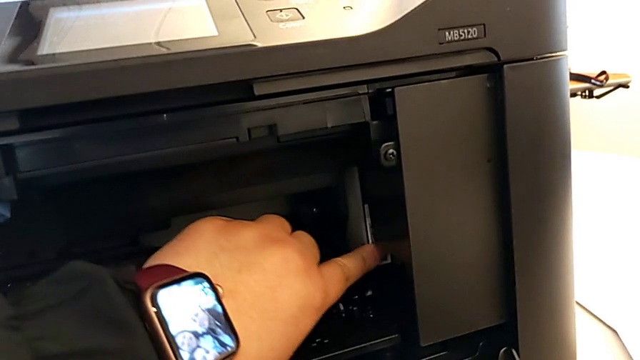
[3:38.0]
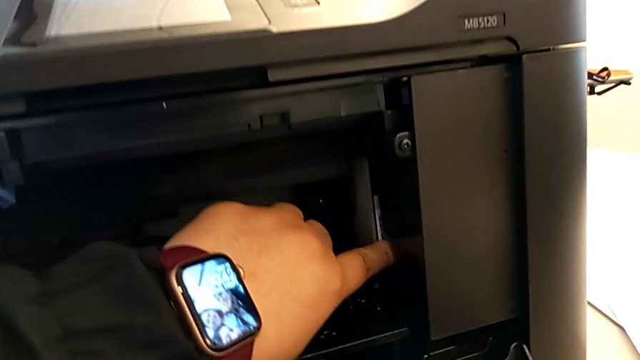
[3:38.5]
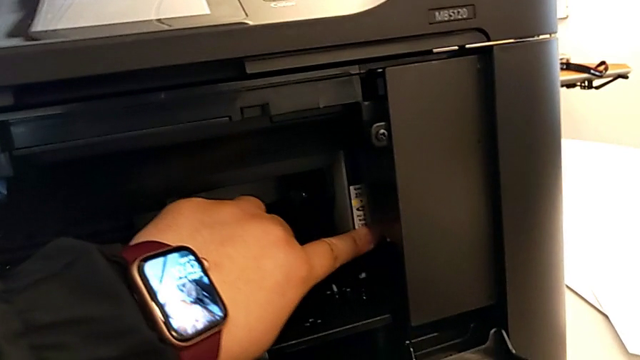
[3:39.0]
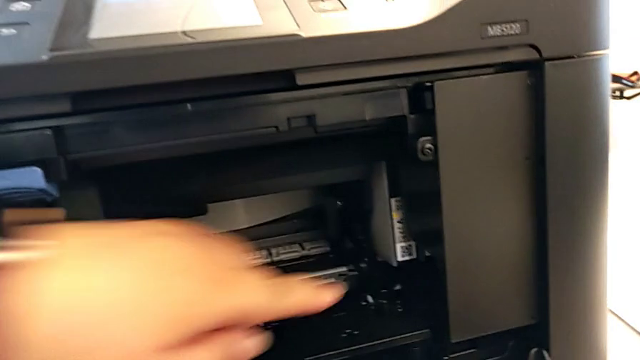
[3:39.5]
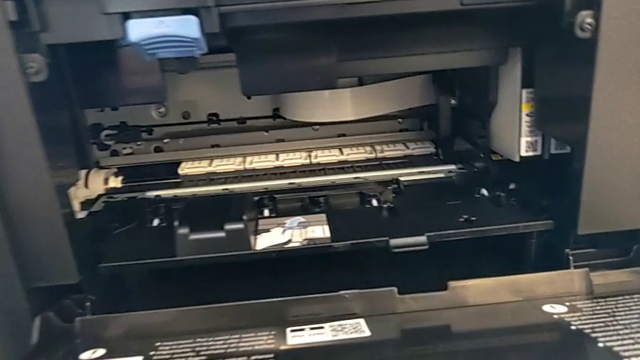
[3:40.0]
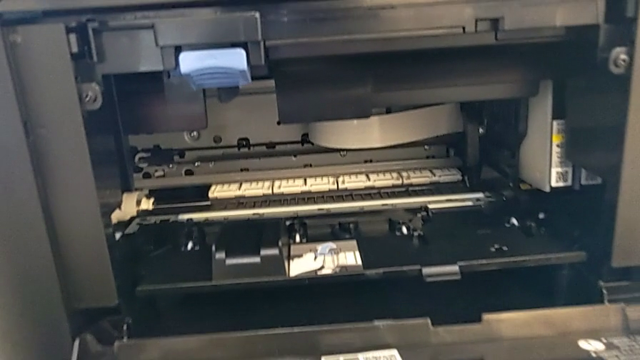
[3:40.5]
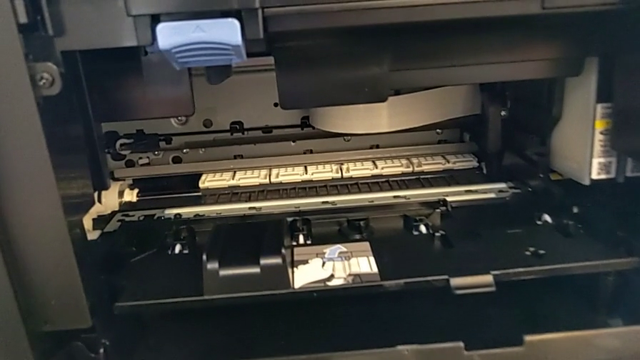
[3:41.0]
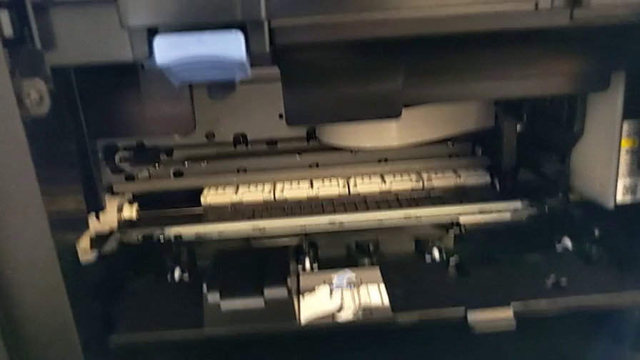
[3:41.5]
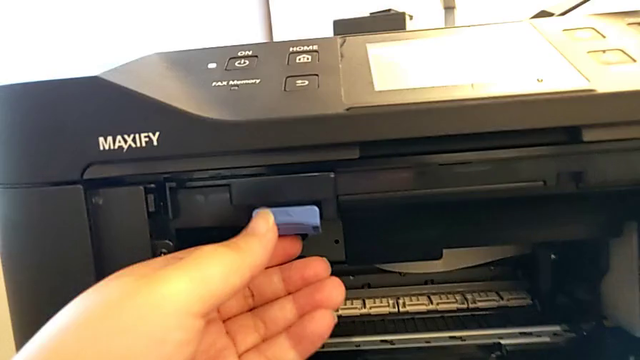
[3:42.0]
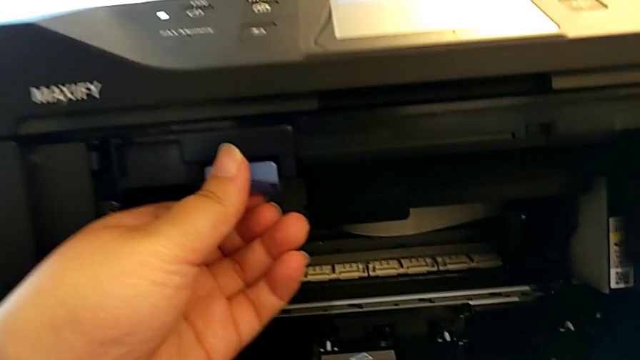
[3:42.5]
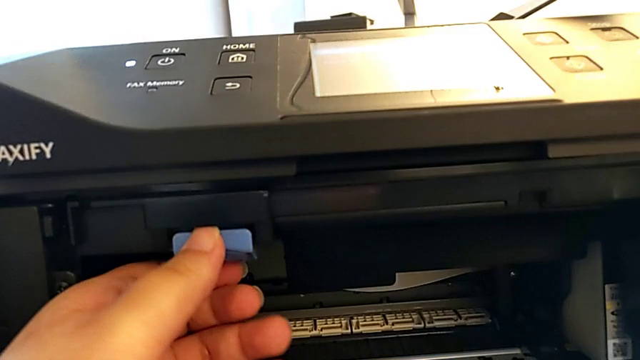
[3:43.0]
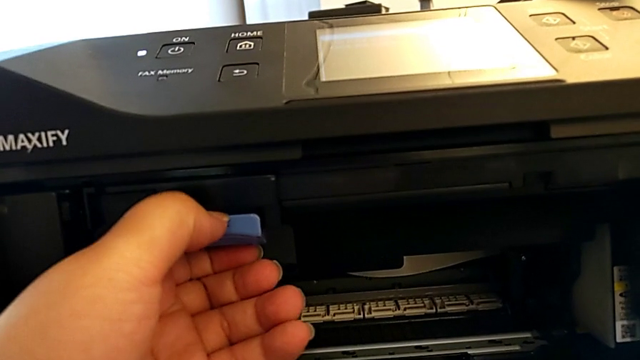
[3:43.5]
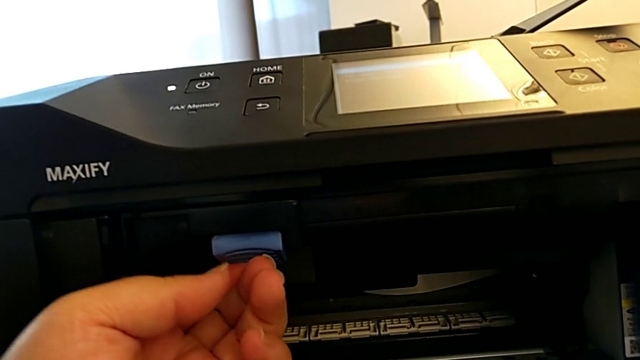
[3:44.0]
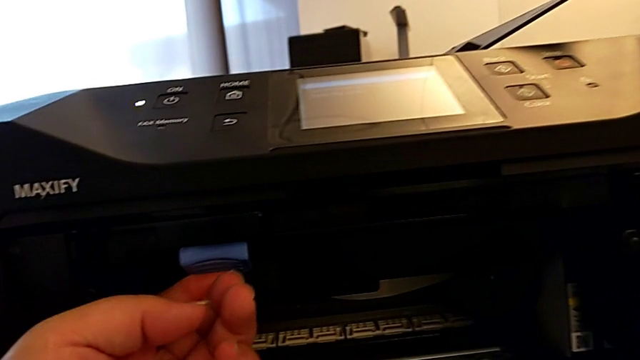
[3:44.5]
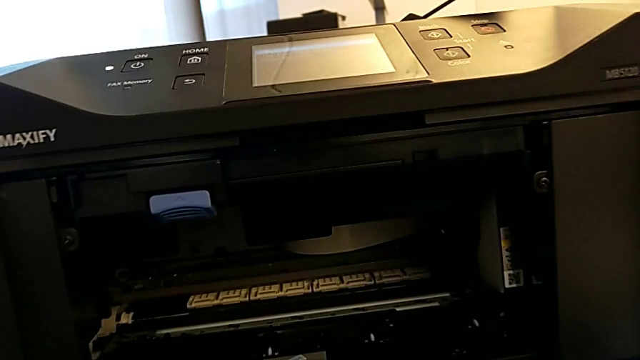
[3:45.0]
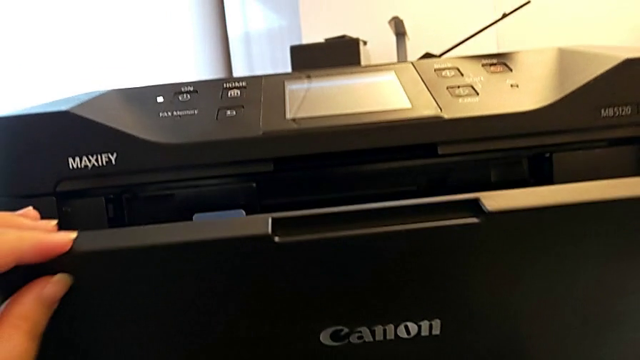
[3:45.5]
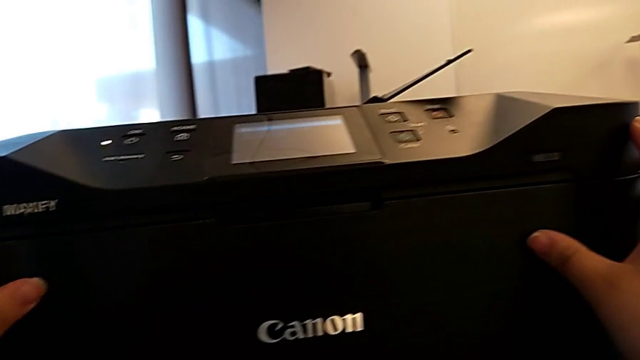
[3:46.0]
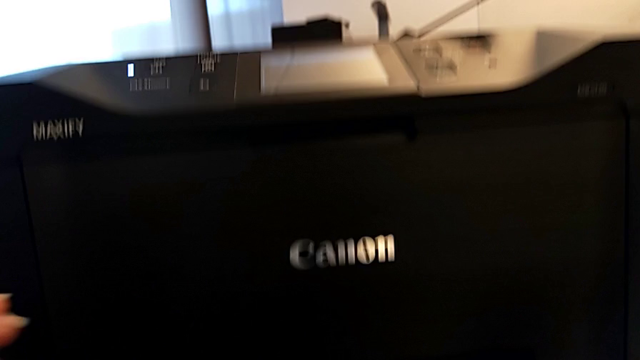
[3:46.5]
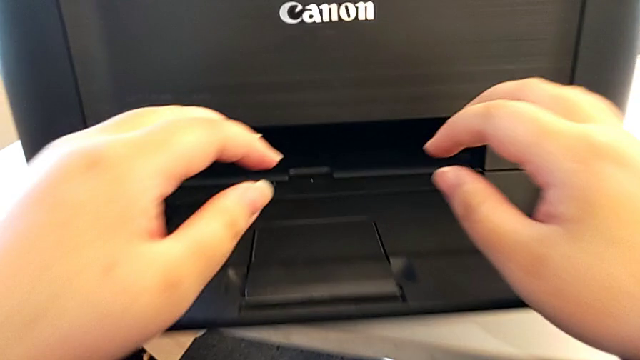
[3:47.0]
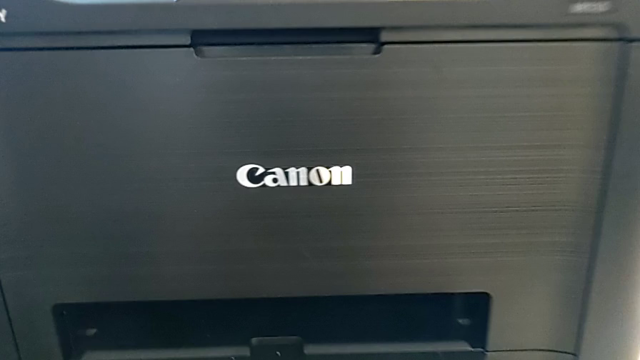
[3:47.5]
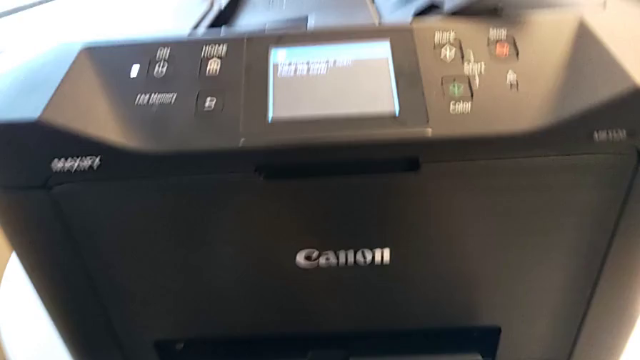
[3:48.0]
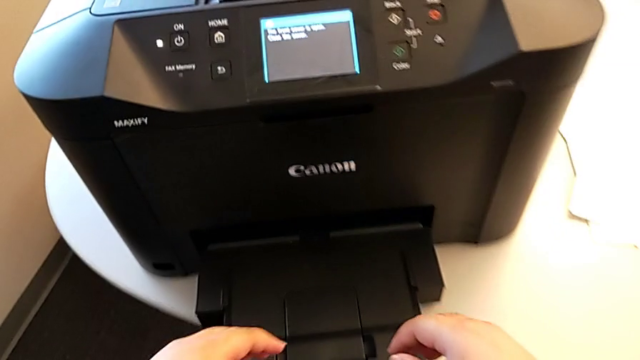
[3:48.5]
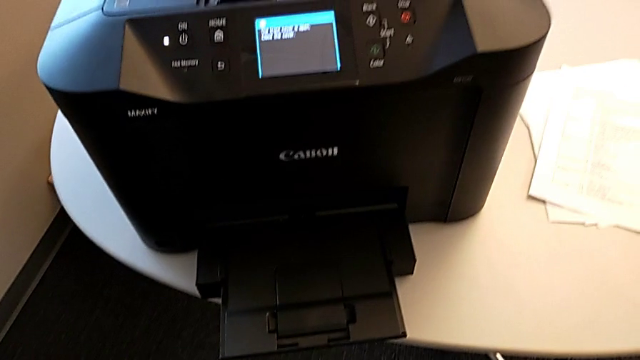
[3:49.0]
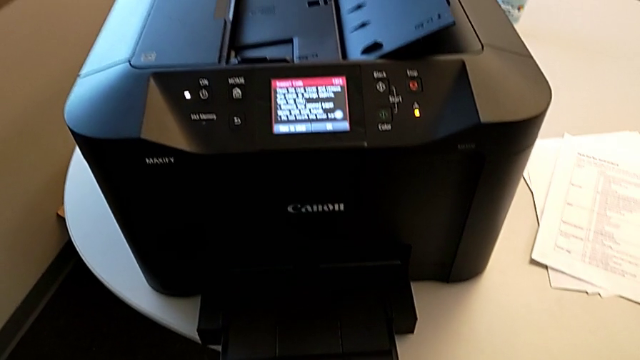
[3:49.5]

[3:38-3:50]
The camera wearer is closing the ink cartridge in the printer. They grab the printer, press the blue button and close the extending paper tray.

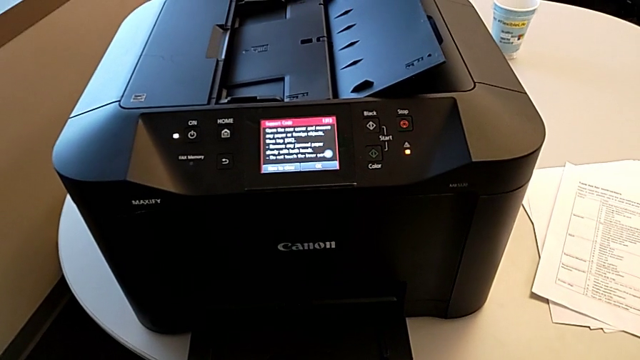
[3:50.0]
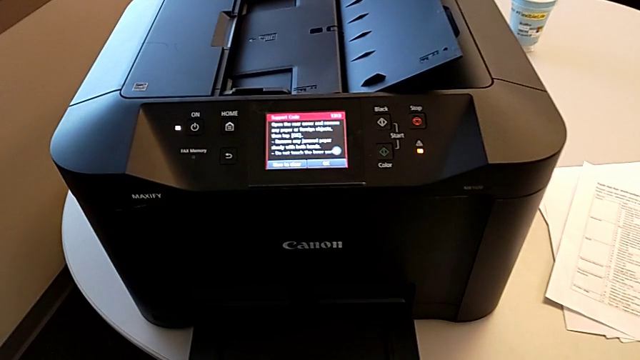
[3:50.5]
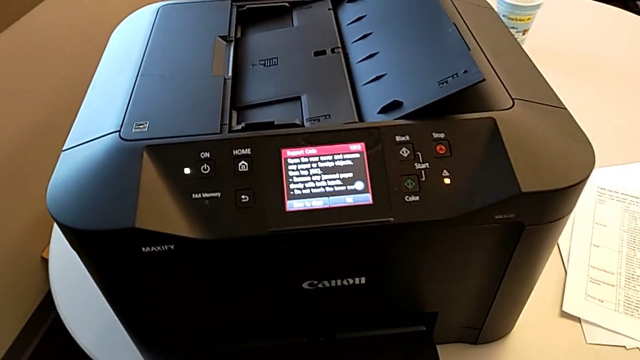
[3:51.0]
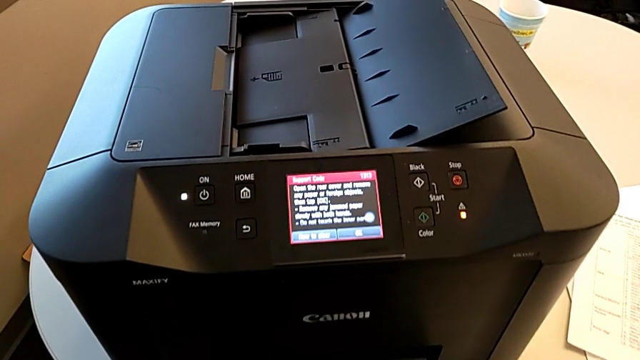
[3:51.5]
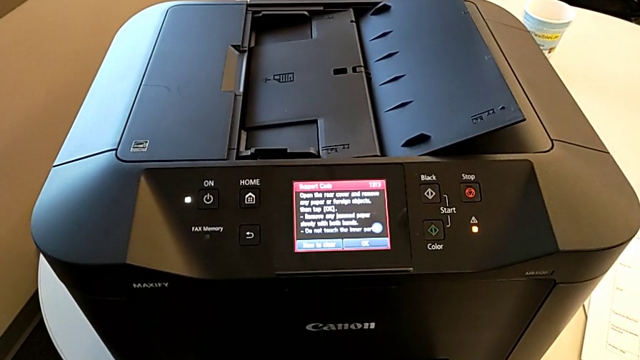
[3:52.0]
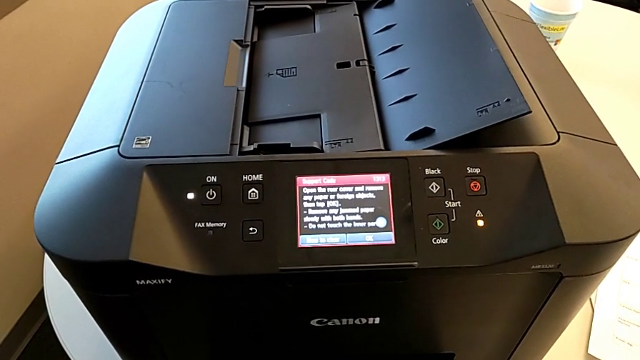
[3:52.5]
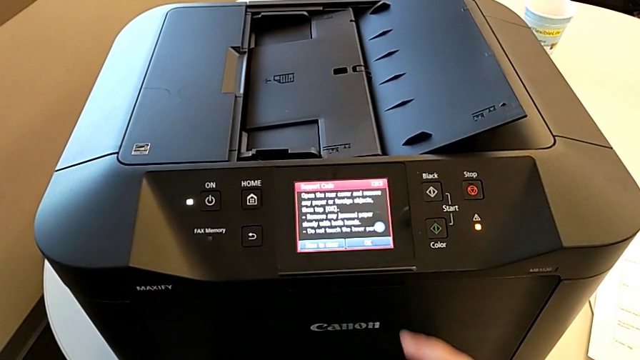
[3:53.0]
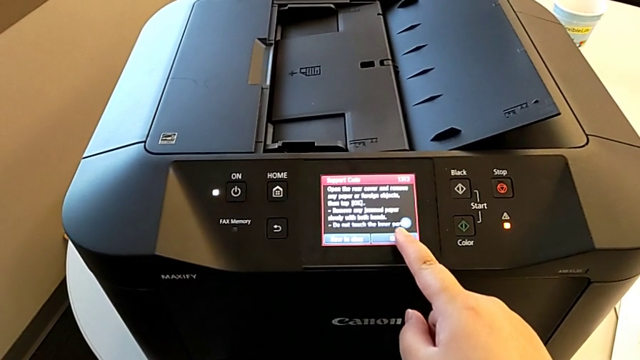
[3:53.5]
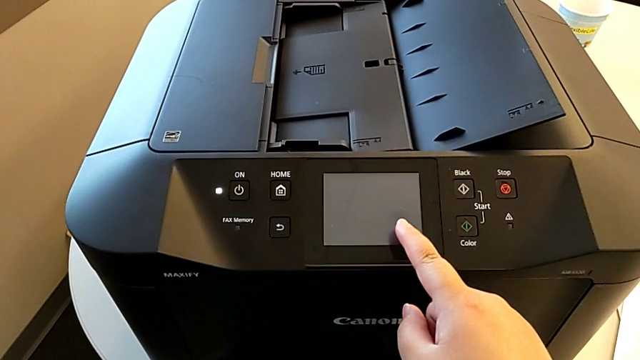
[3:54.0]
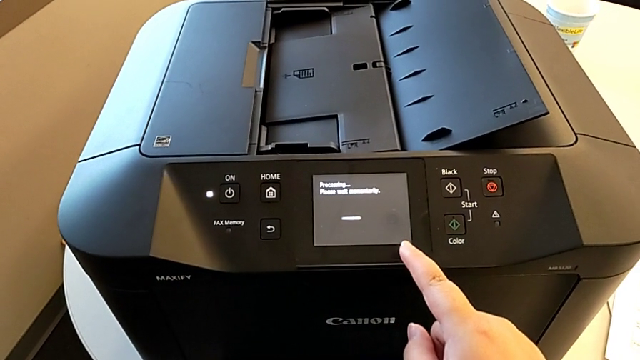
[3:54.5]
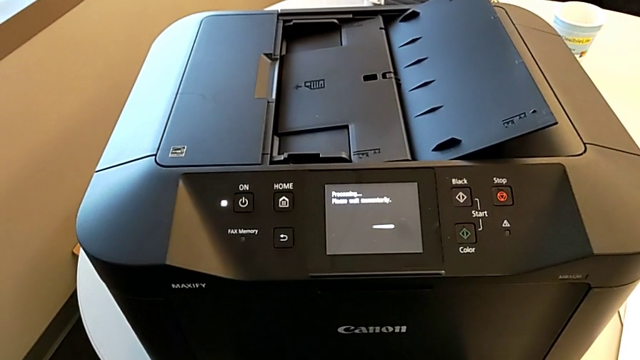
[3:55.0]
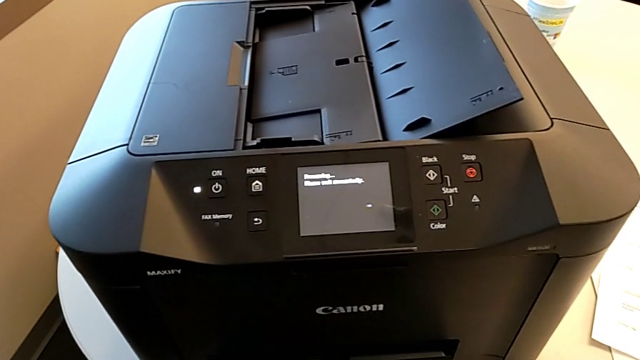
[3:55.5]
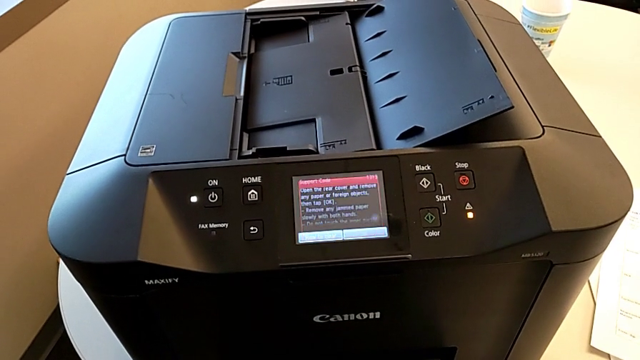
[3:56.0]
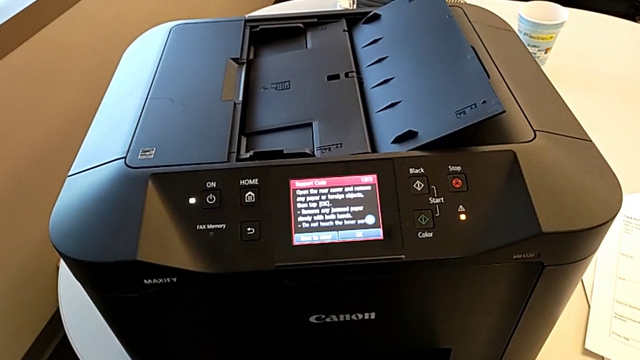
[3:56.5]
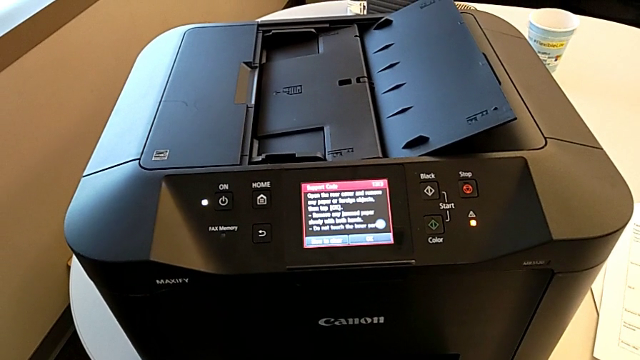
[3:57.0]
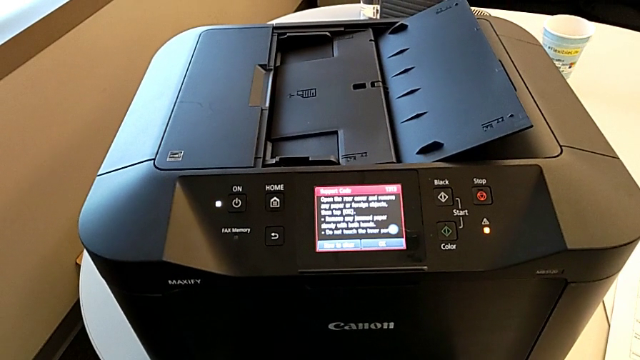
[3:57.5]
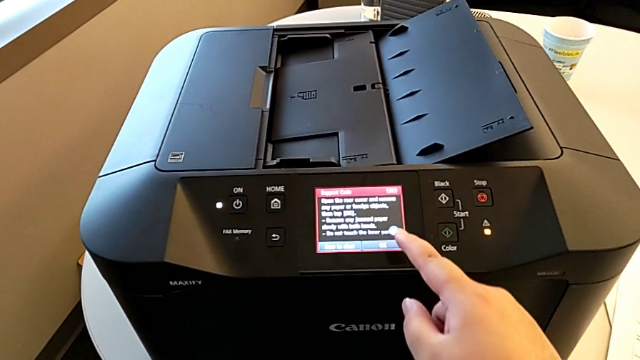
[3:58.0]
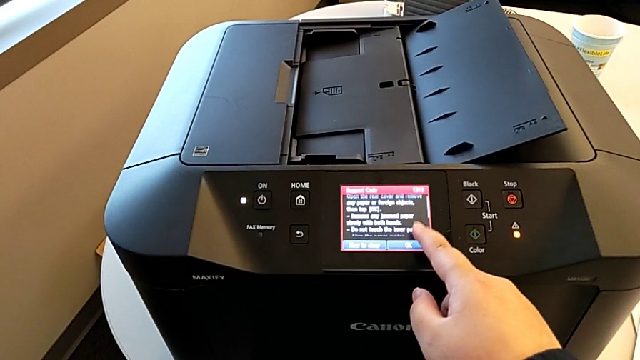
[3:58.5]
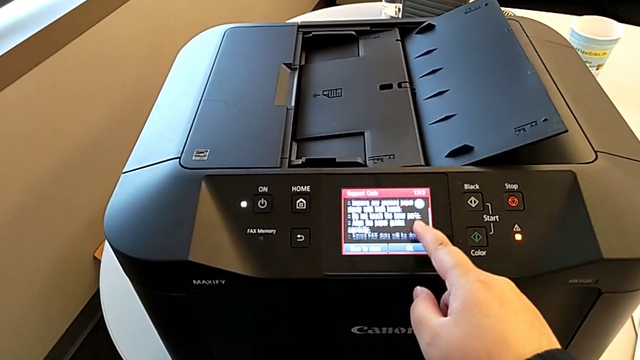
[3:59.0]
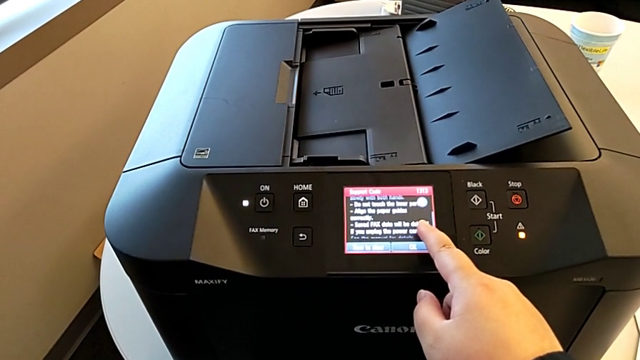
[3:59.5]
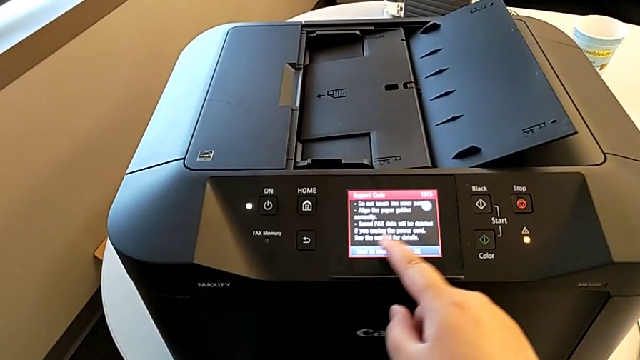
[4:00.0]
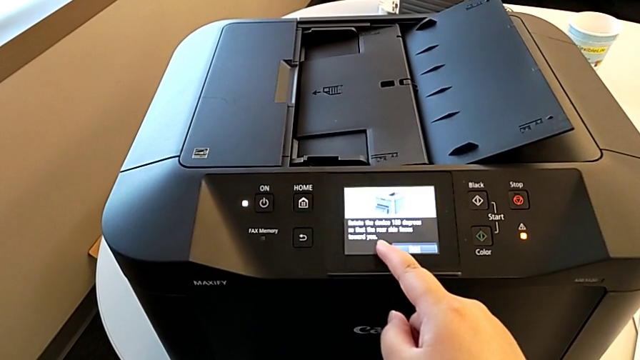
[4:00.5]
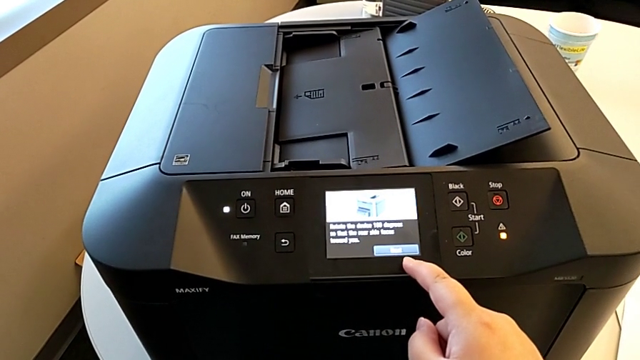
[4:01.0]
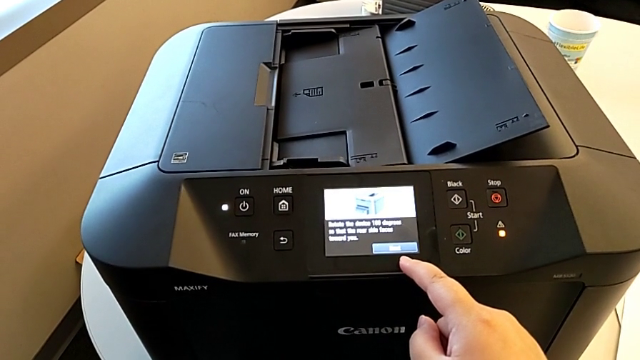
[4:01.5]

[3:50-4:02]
The camera wearer is closing the ink cartridge in the printer. They press the button and touch the paper tray.
